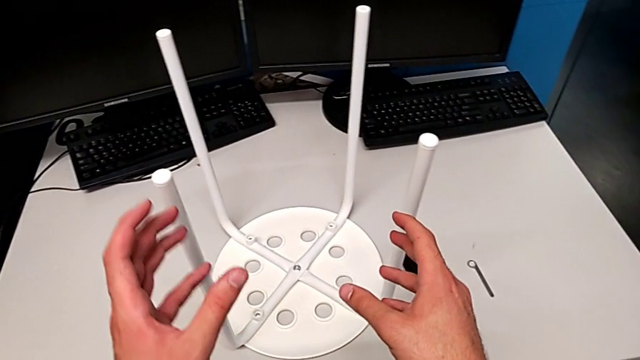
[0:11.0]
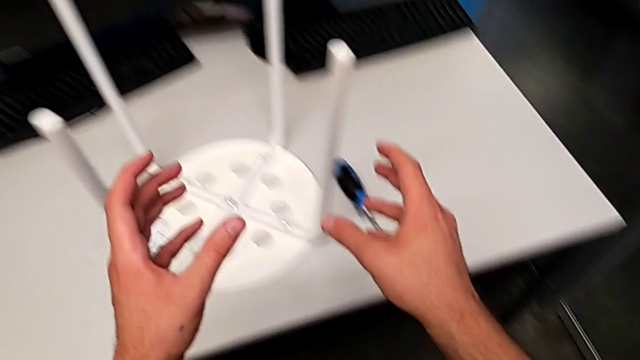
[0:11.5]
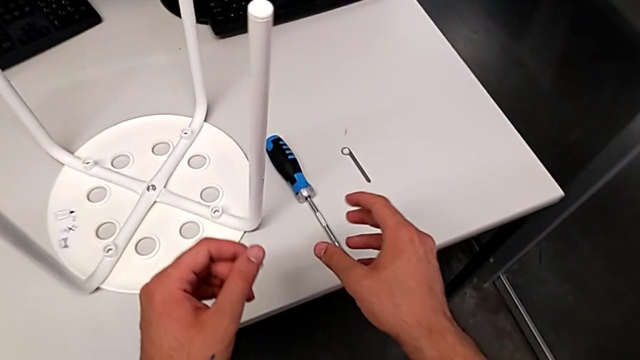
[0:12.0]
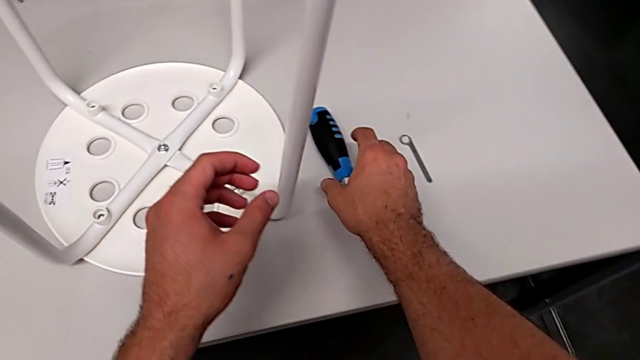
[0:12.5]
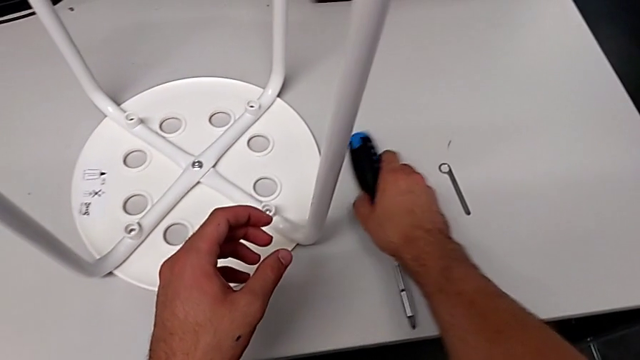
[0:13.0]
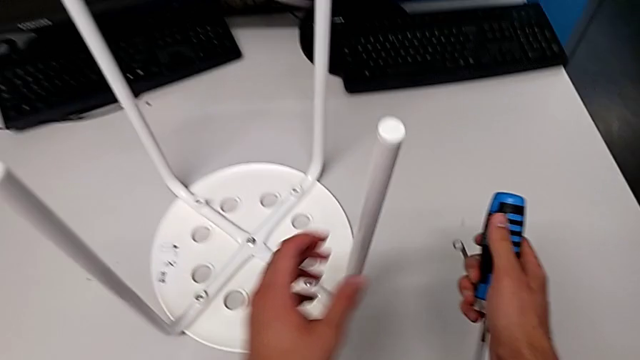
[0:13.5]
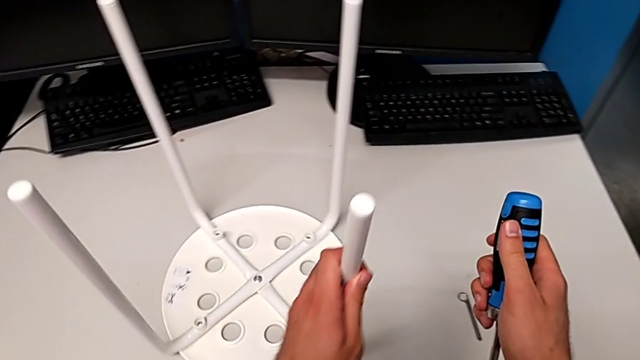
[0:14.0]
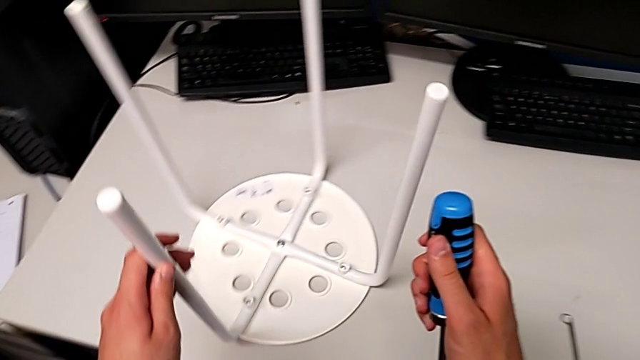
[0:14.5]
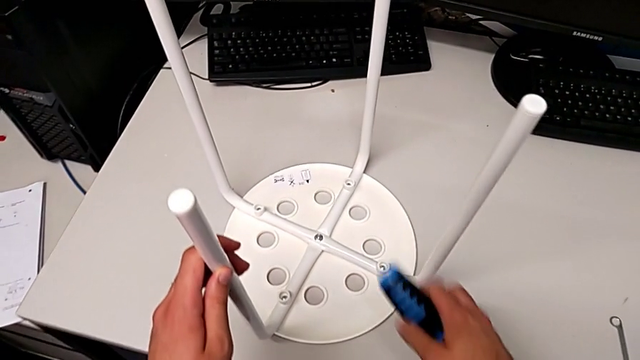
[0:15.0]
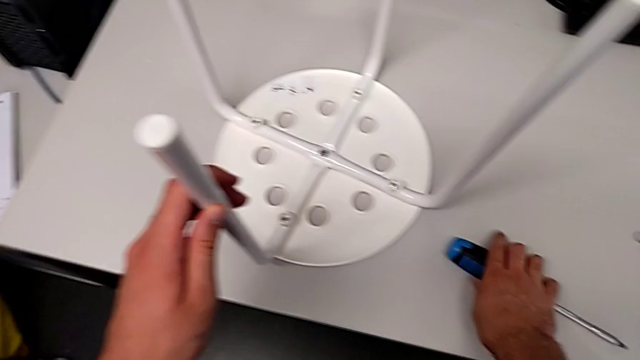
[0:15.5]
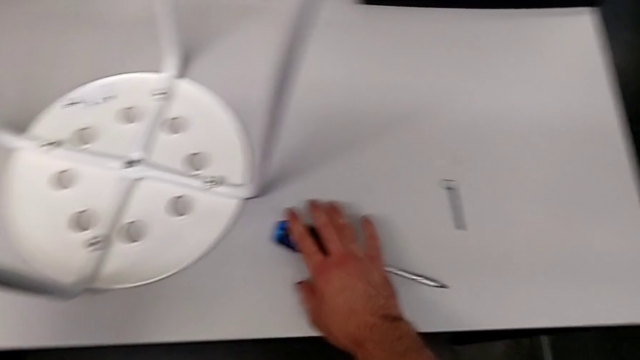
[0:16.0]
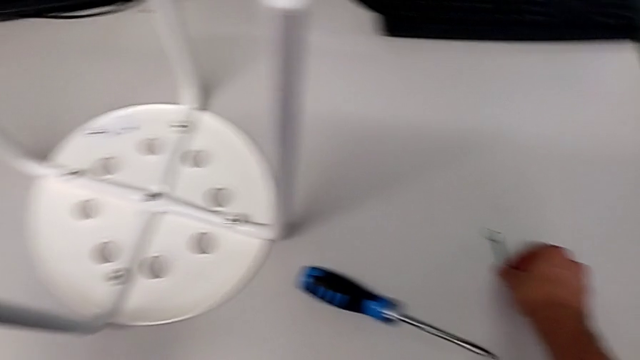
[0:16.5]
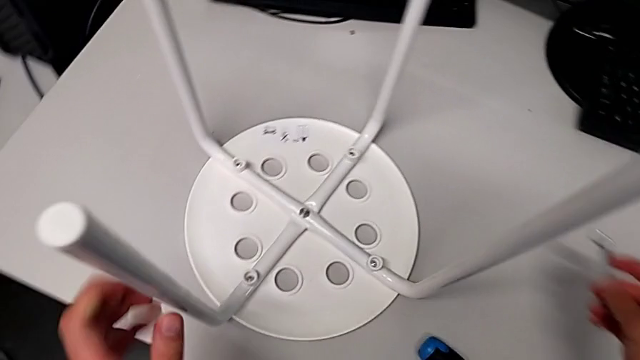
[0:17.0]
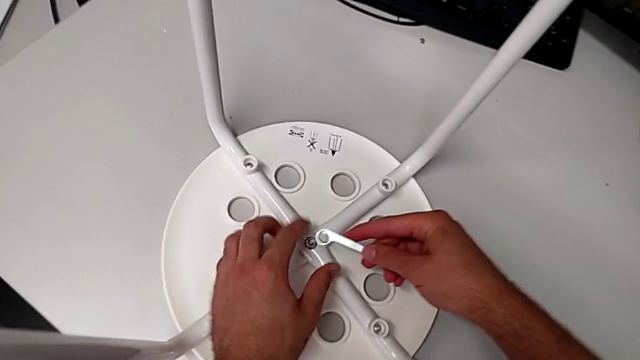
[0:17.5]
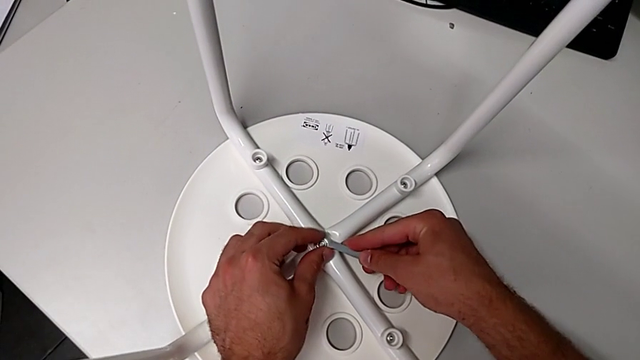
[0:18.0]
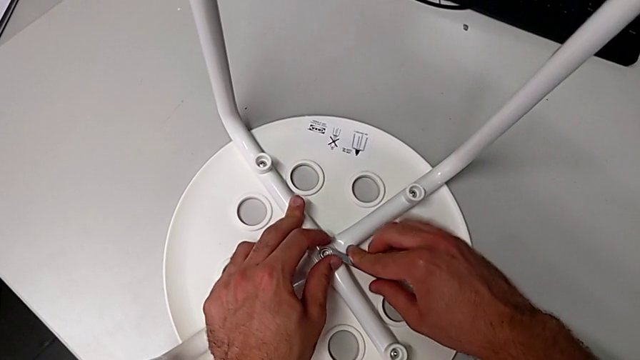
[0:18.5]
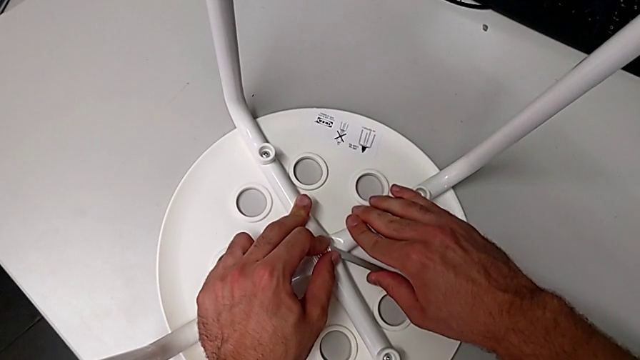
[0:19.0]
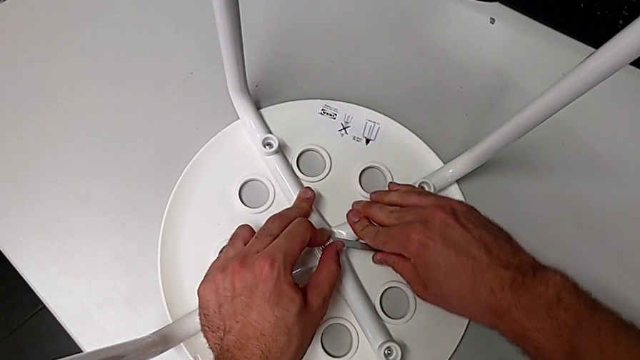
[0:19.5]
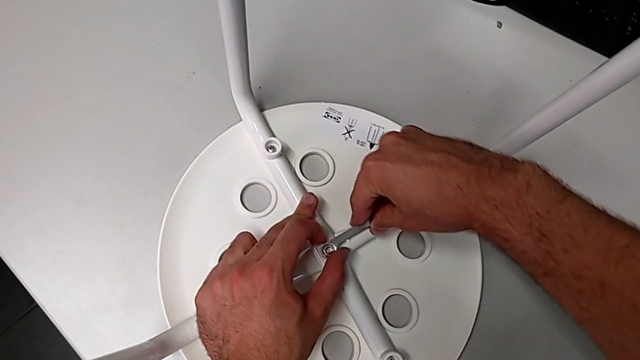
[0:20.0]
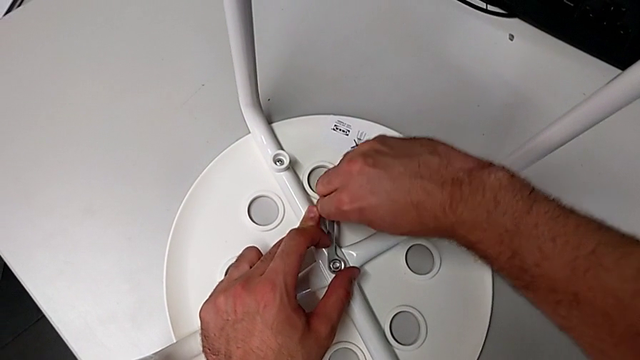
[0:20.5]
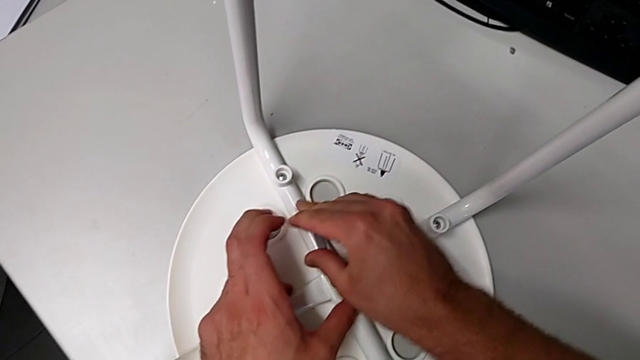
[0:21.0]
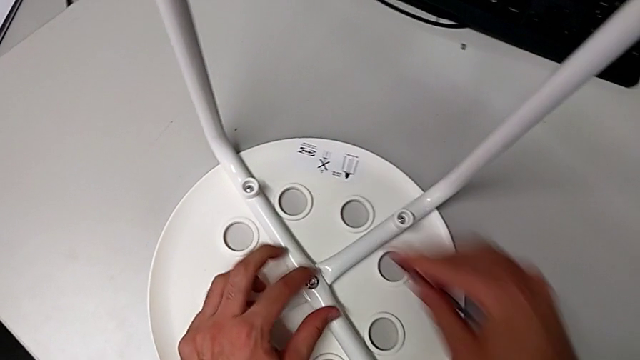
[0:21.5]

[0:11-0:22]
The camera wearer unscrews the middle screw. They wrongly approach, grab and lift the screwdriver, slide the furniture, place the screwdriver, grab the hexagonal wrench, lift it, insert it, unscrew the middle hex nut and withdraw the hexagonal wrench.

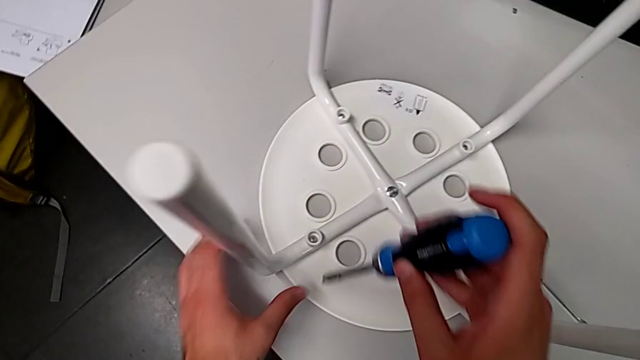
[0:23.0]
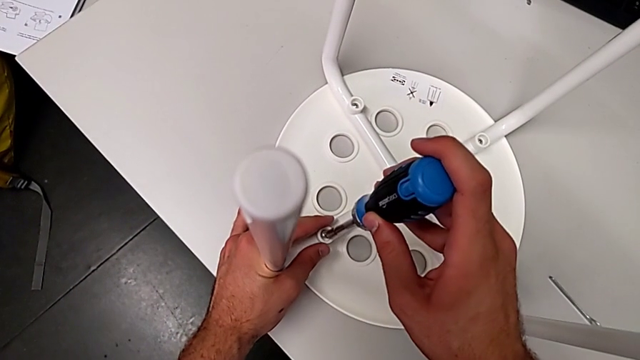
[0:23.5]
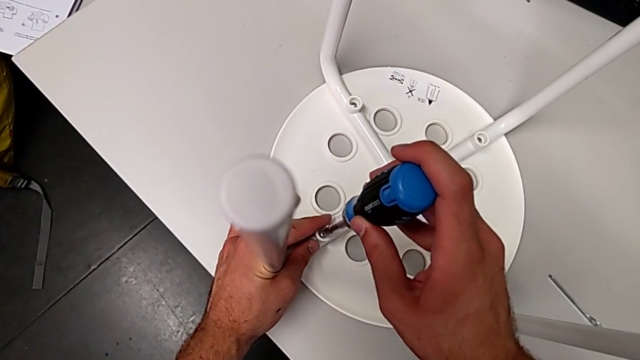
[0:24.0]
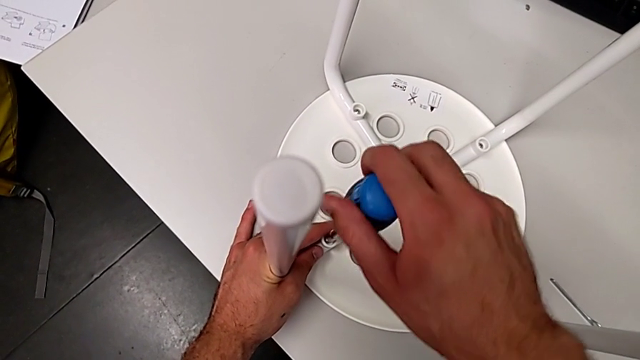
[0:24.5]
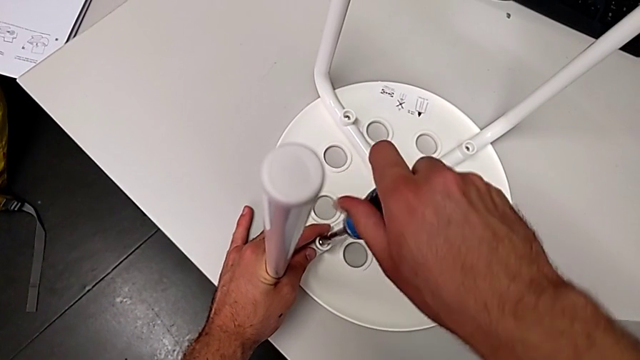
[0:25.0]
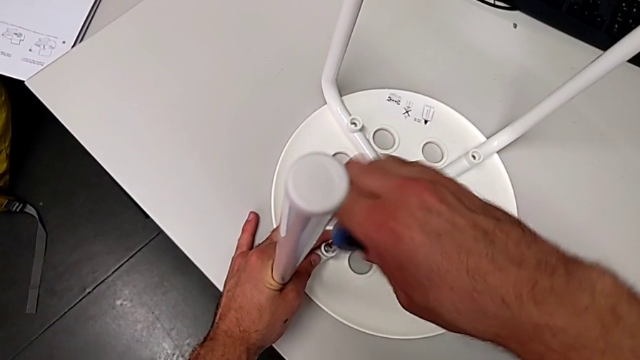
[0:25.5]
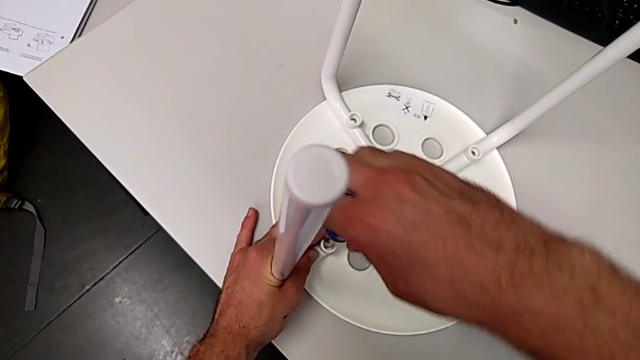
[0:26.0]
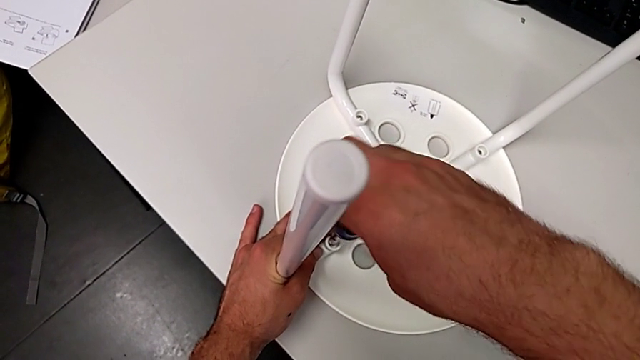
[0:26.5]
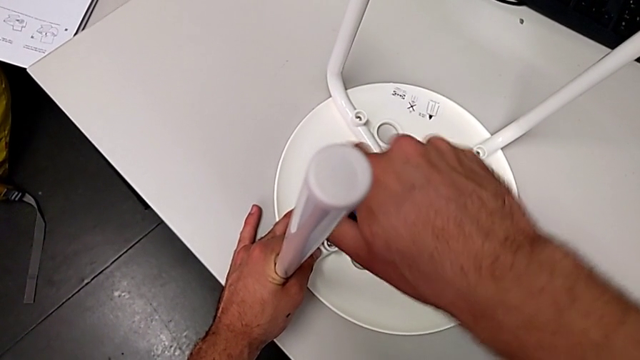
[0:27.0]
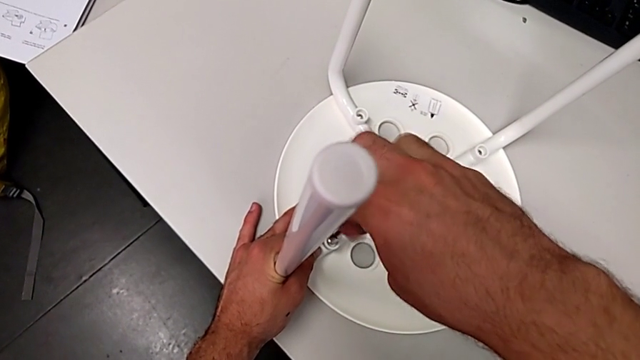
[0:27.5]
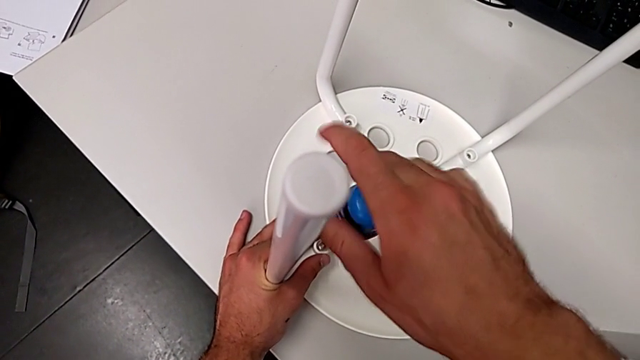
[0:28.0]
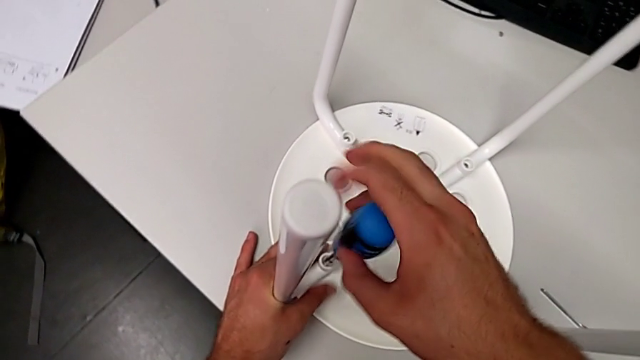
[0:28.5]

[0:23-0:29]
The camera wearer unscrews the first screw. They insert the screwdriver and unscrew the screw.

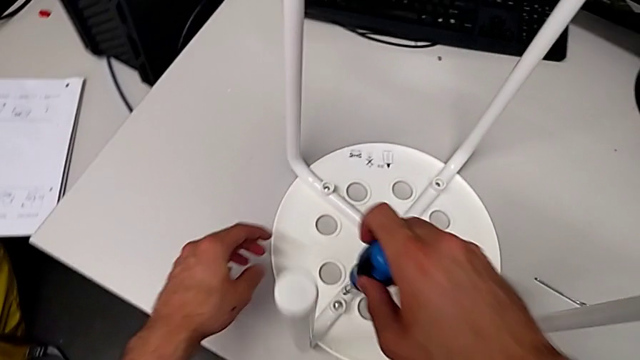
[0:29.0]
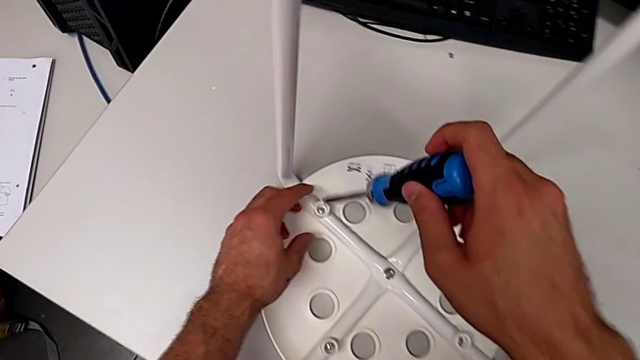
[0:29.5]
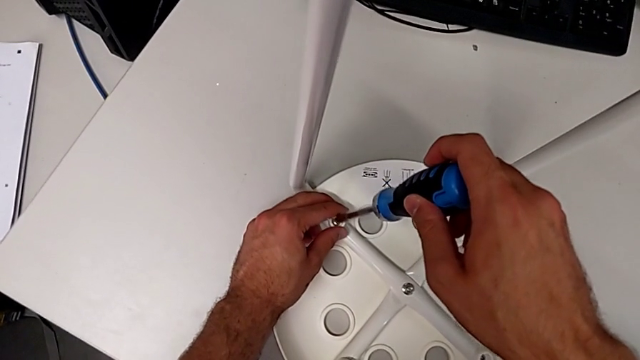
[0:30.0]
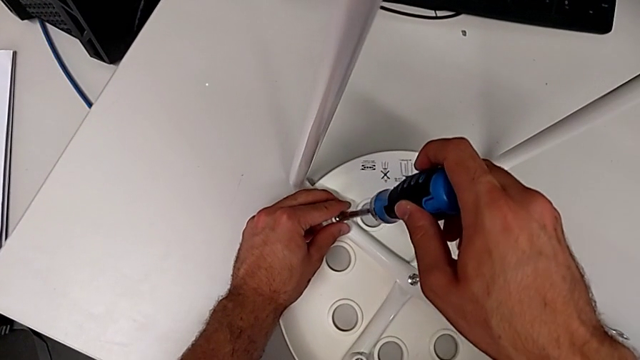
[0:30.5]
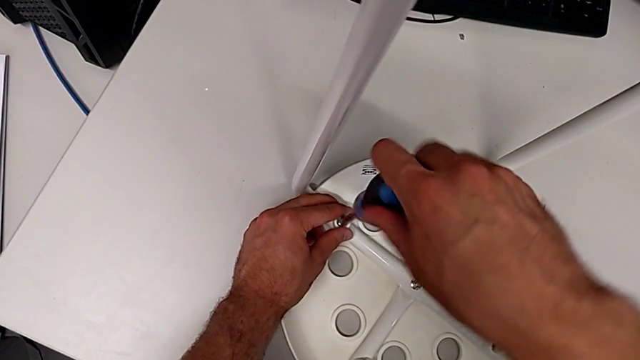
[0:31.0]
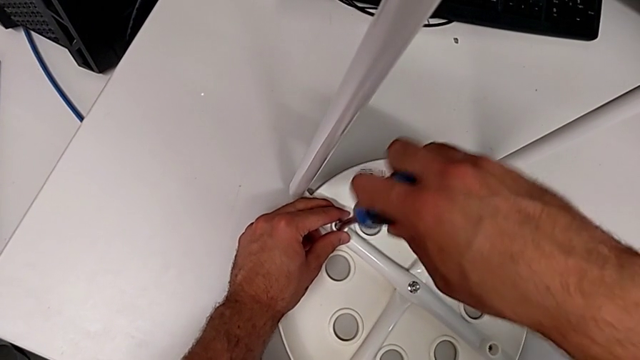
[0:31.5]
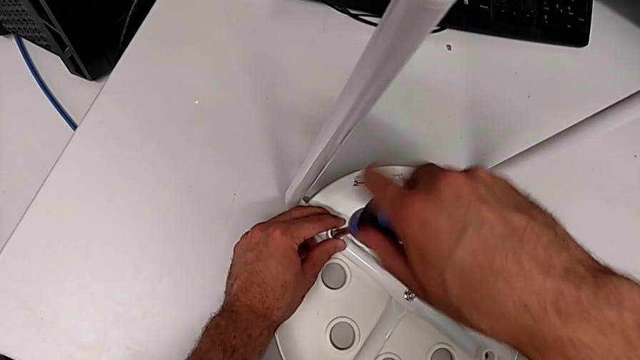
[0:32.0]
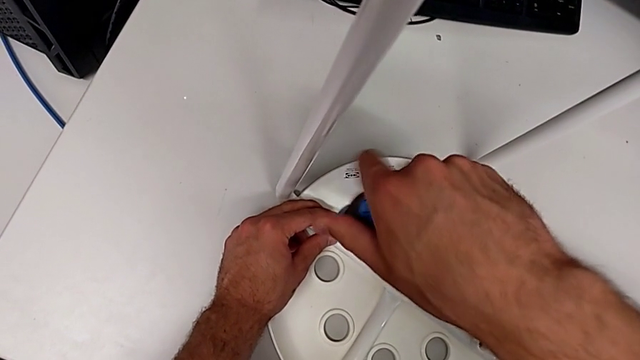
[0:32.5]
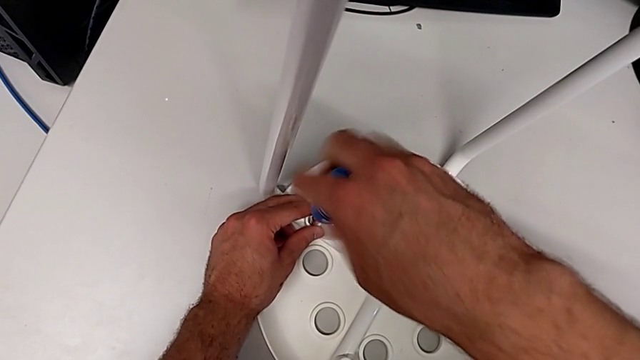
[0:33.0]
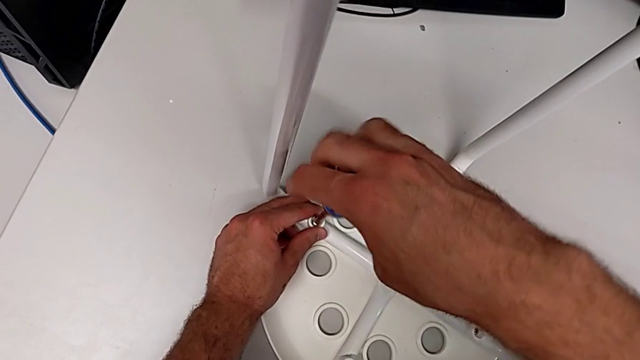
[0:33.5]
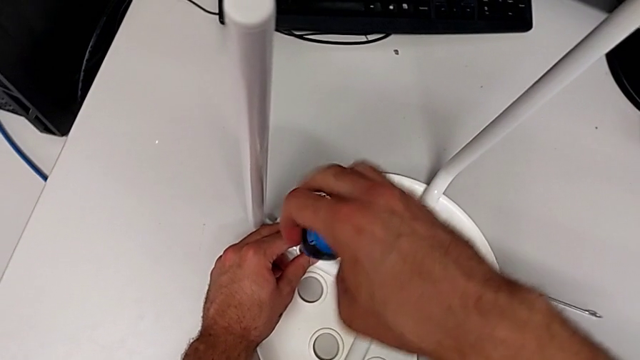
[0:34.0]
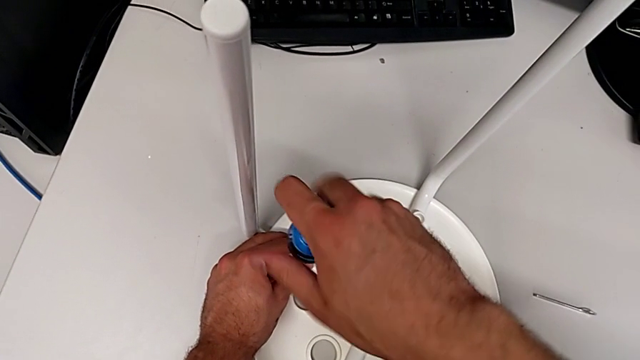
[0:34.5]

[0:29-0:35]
The camera wearer unscrews the second screw. They withdraw the screwdriver, insert it and unscrew the second screw.
